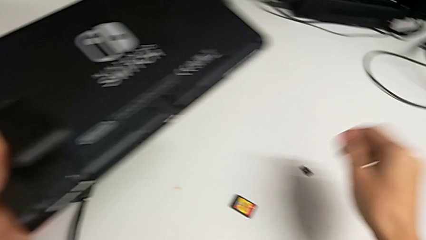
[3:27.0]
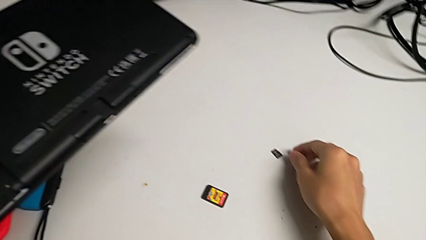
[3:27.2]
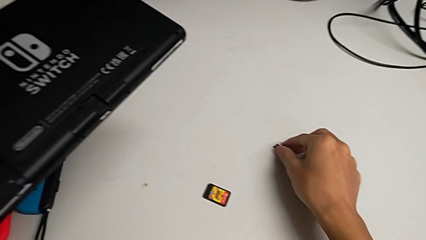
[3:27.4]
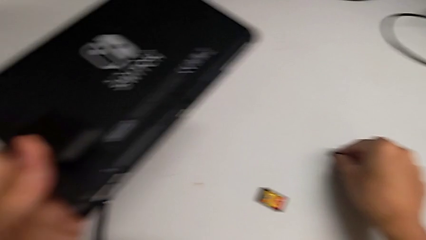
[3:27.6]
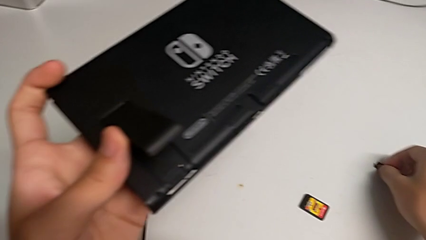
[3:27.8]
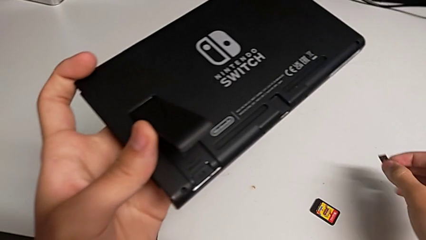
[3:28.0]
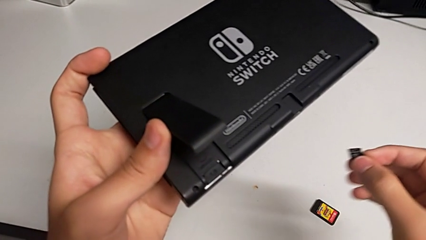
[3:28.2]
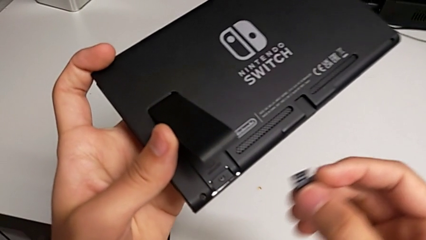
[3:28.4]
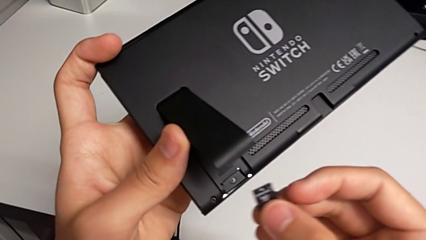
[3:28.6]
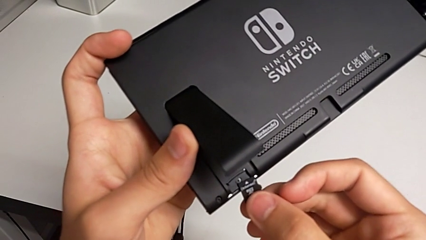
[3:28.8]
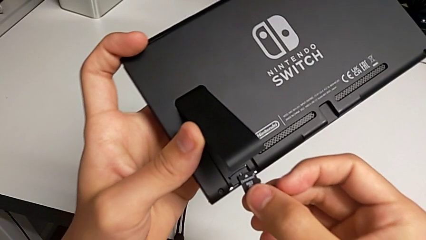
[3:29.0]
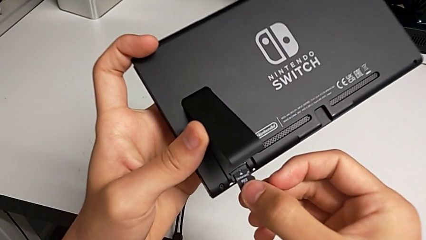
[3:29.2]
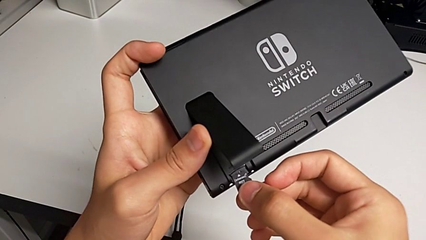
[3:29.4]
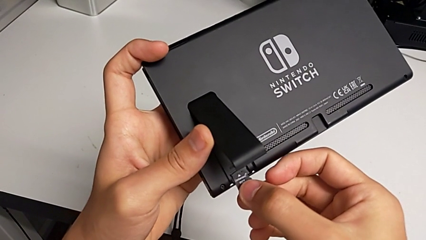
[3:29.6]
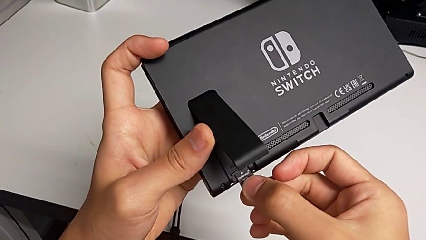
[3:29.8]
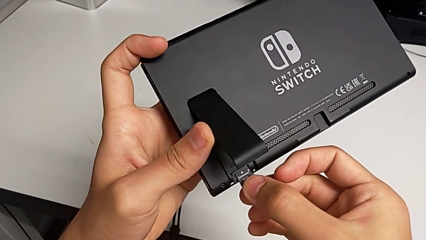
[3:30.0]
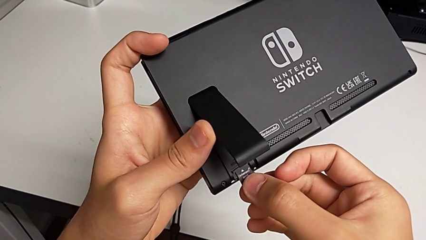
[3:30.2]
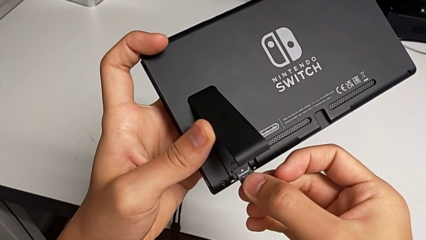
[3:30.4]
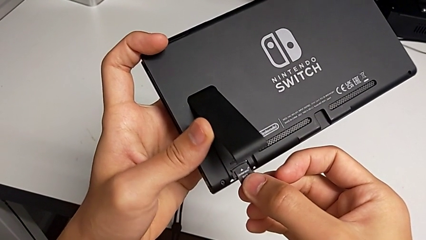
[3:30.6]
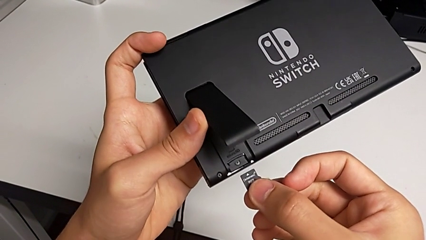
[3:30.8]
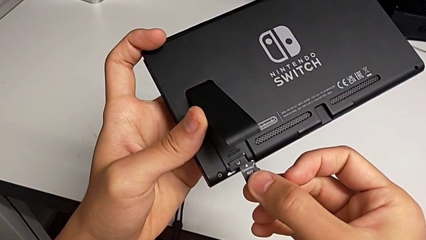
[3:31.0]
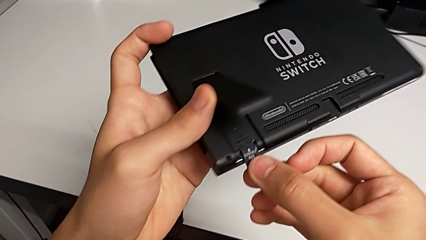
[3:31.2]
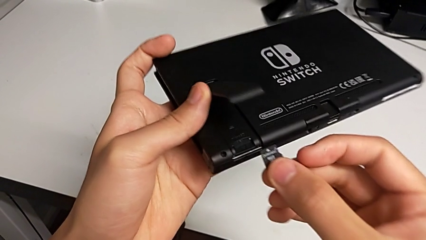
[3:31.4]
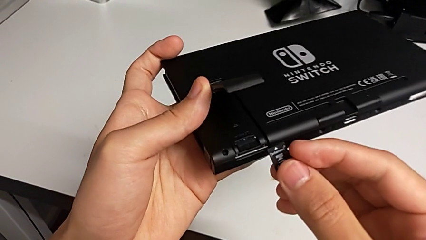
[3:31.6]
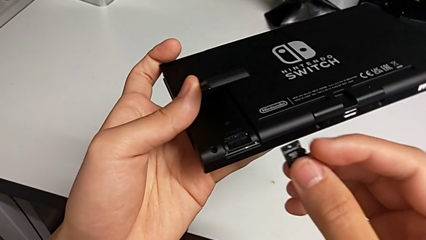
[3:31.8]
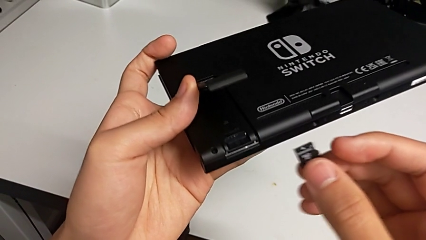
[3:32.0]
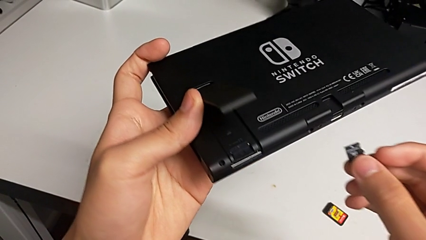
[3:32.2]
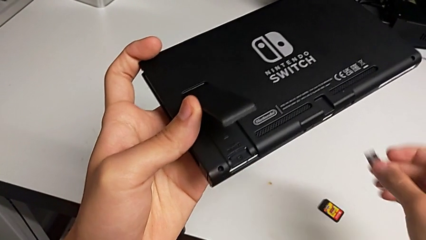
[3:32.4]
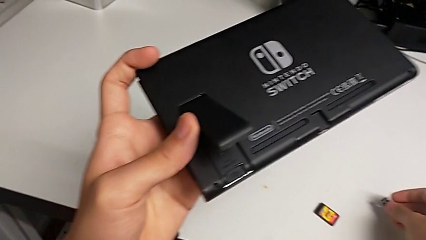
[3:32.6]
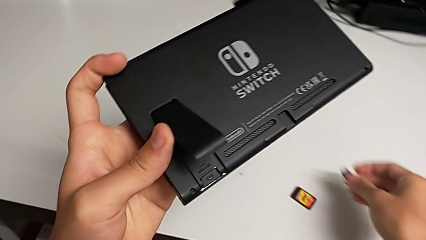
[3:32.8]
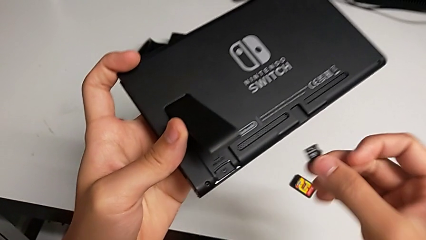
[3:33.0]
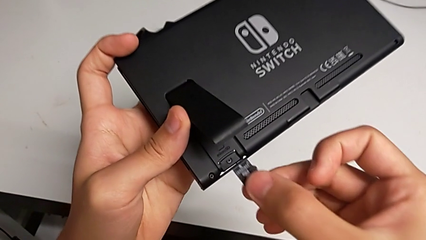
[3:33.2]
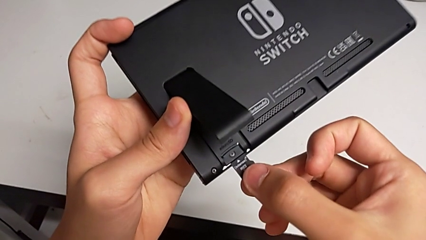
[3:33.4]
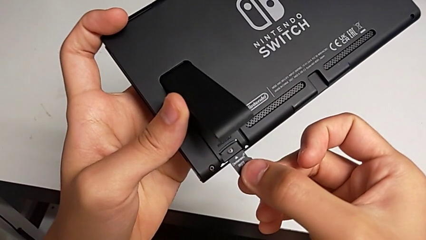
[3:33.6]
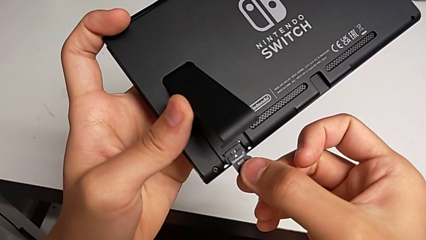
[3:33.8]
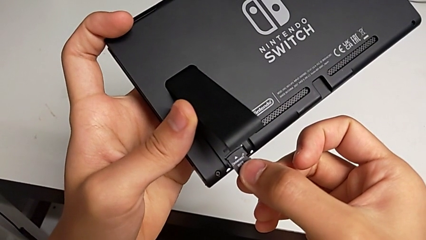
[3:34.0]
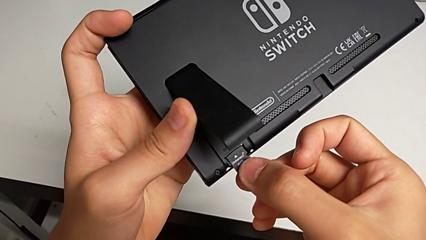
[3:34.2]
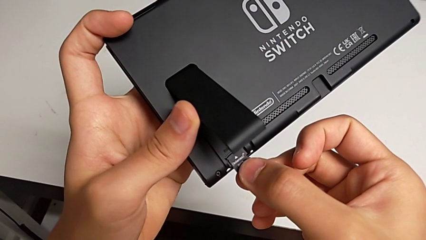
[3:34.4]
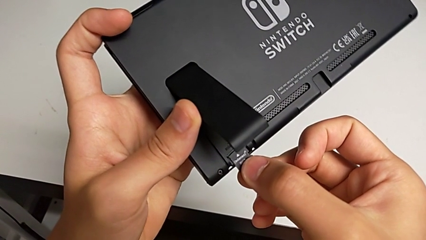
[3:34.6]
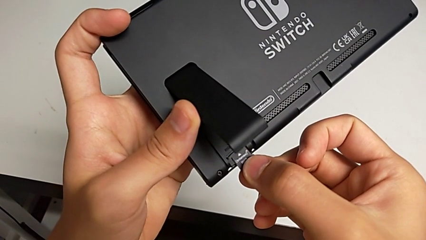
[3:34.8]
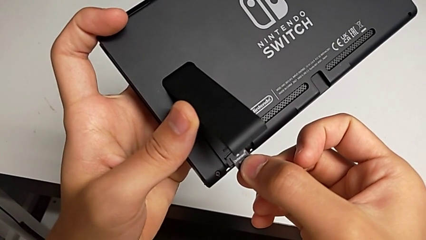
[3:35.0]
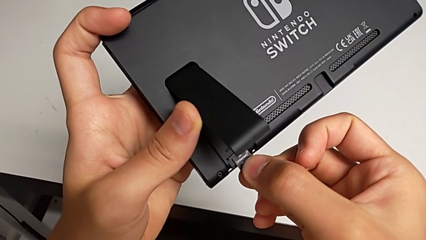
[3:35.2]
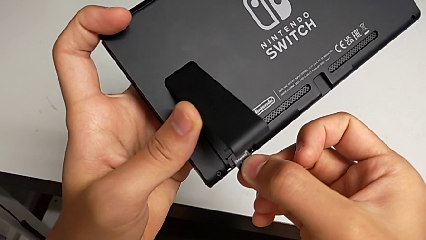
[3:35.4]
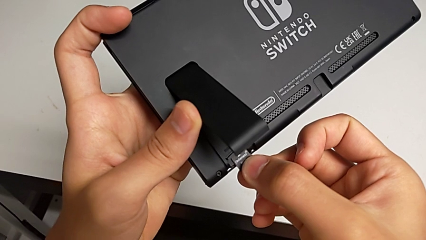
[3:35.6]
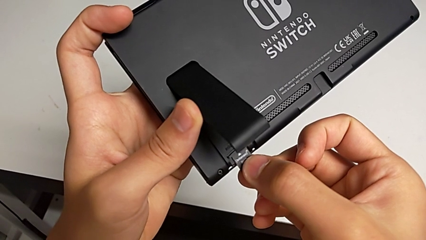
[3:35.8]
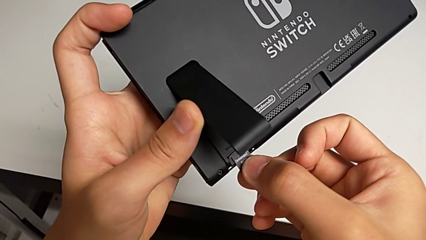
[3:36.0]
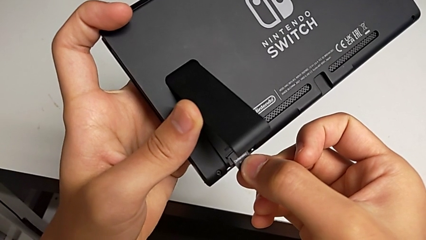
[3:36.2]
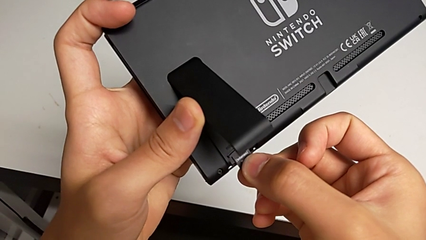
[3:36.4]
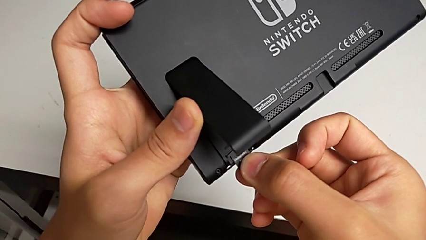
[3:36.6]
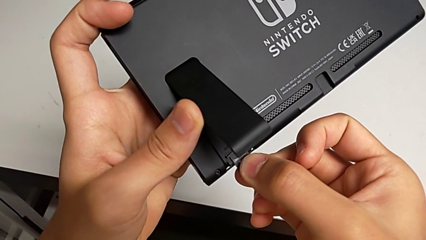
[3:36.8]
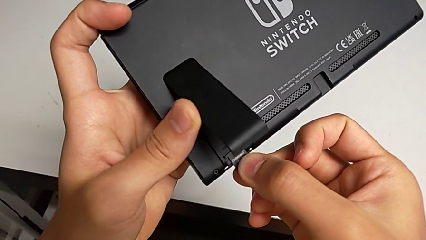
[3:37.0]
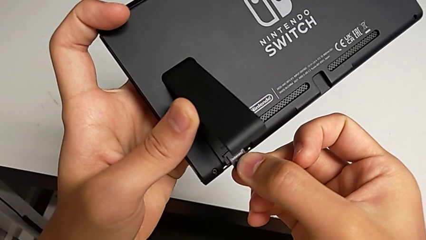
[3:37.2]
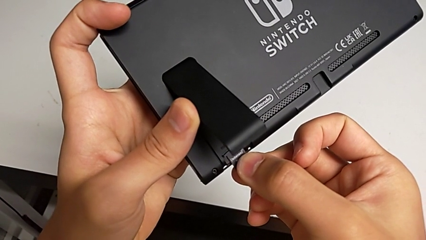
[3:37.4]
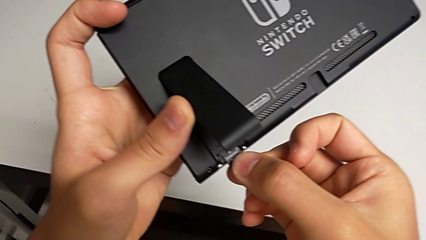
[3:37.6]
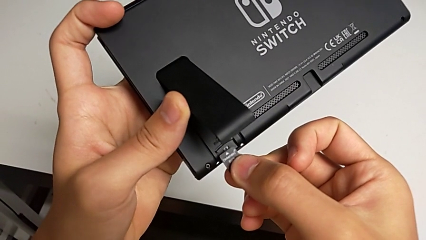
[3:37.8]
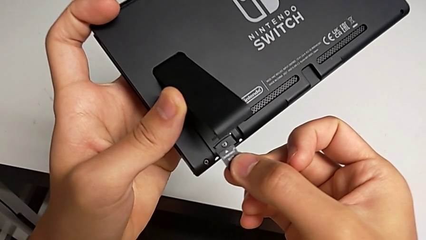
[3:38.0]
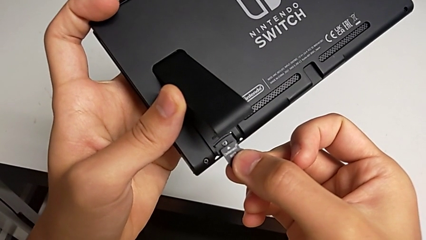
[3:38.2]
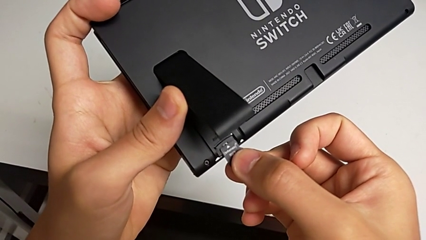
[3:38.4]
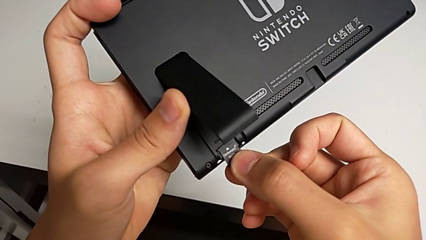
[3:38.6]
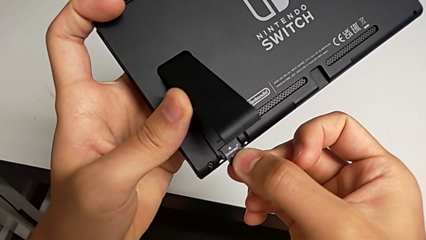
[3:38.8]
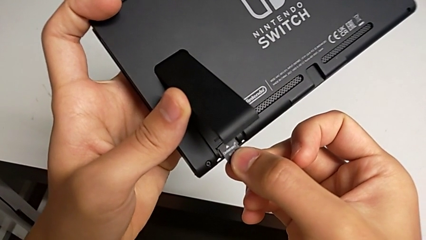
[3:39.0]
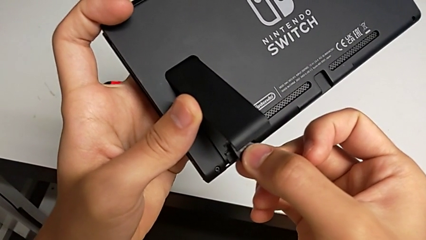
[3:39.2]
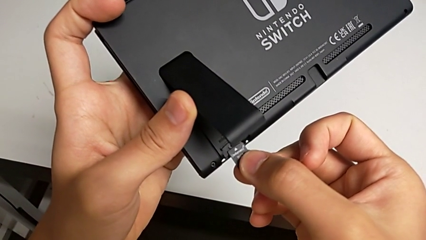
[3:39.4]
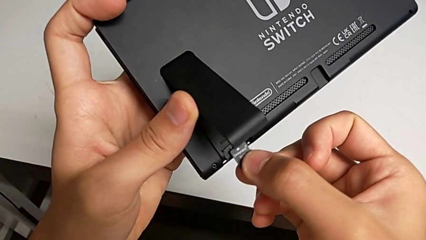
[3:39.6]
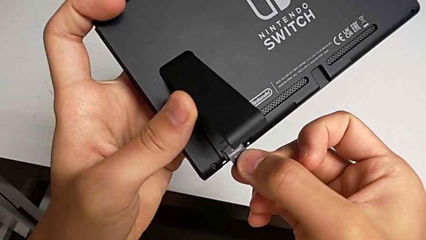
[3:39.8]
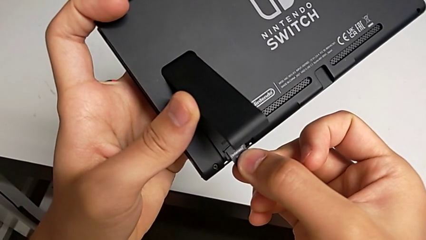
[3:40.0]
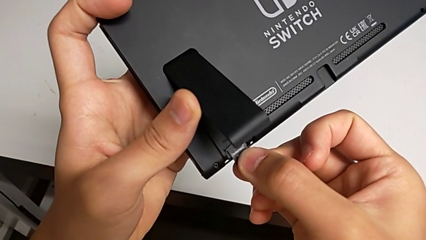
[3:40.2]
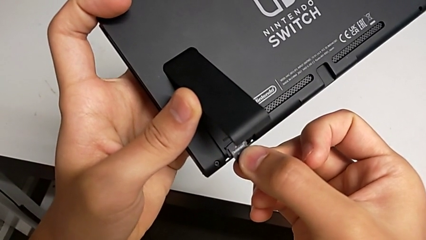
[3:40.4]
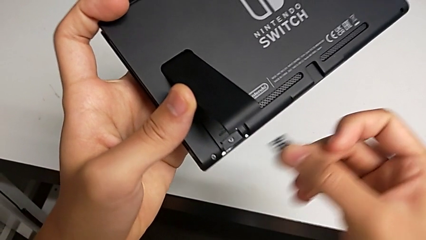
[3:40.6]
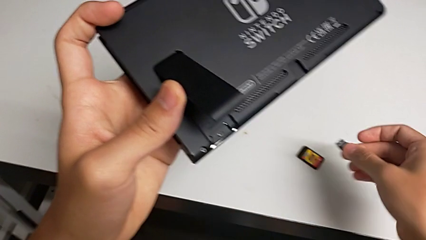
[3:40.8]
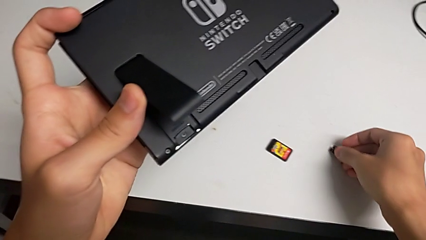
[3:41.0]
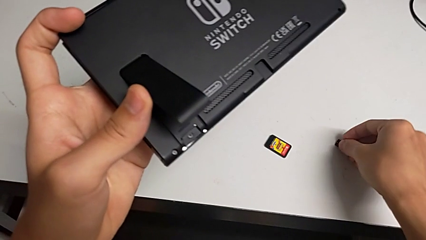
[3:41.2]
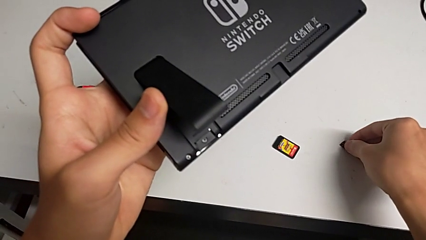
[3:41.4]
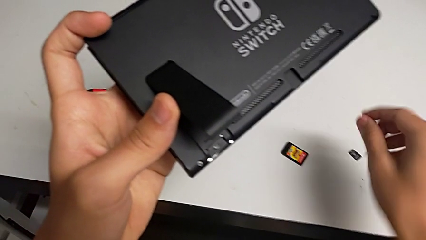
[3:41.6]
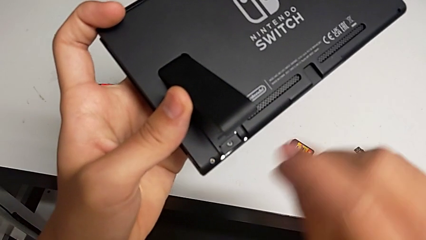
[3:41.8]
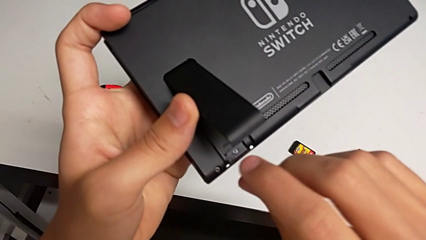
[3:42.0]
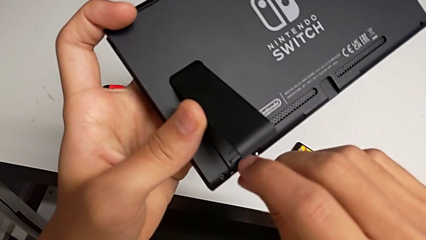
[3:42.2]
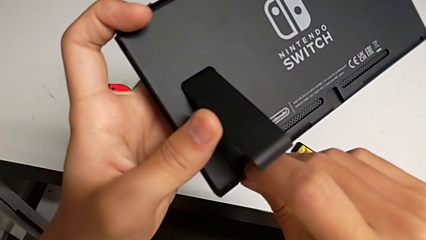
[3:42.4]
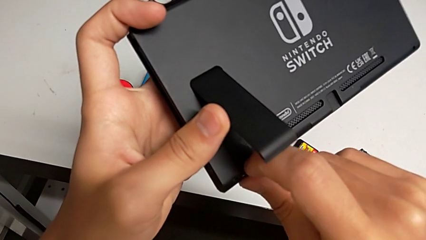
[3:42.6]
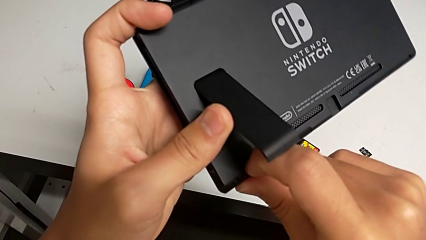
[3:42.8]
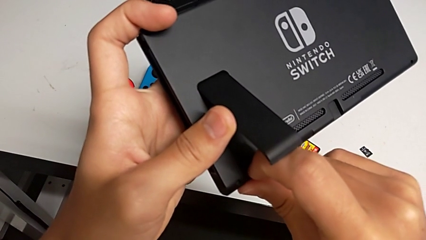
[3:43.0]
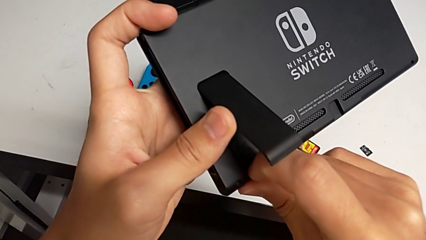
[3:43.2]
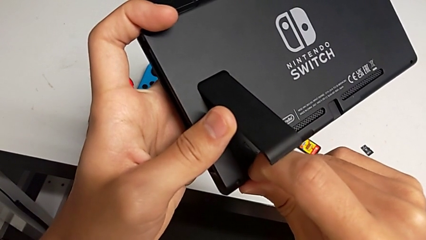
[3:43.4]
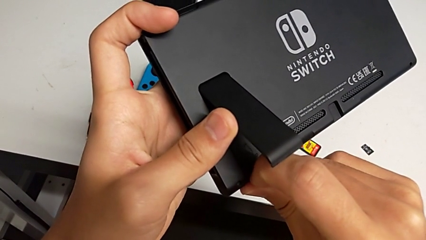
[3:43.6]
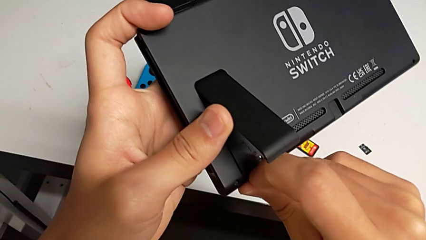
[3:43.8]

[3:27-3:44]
The camera wearer is removing the old Micro SD card from the Nintendo Switch. They grab the new SD card, wrongly lift and place it, withdraw it, wrongly lift, place and hold it, withdraw it, place it and grab the old SD card.
